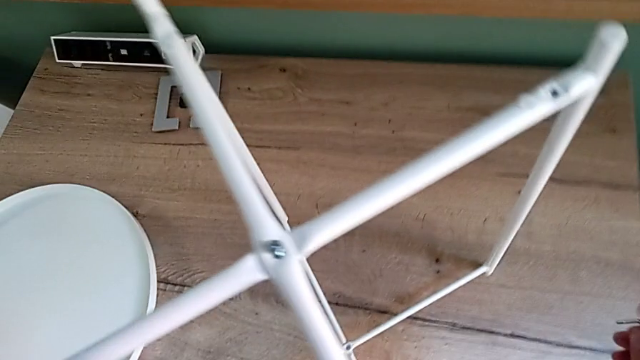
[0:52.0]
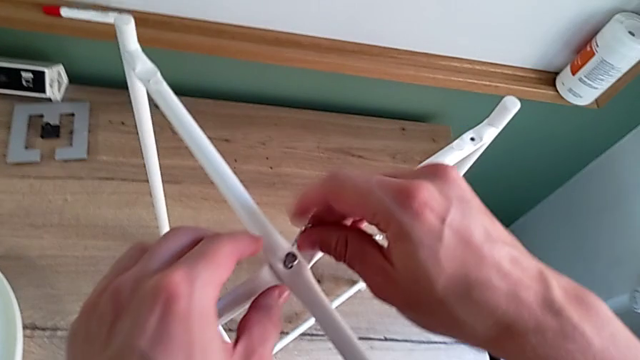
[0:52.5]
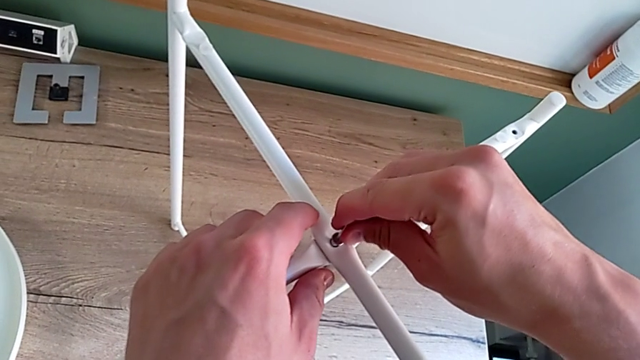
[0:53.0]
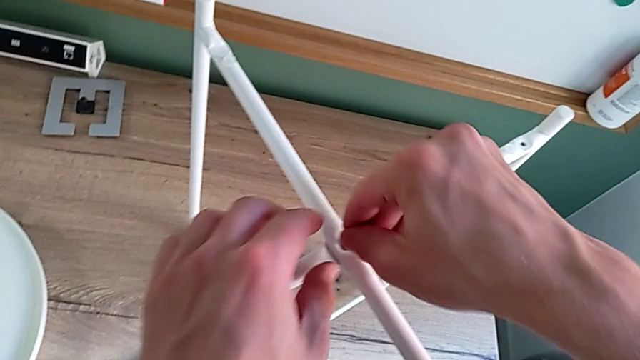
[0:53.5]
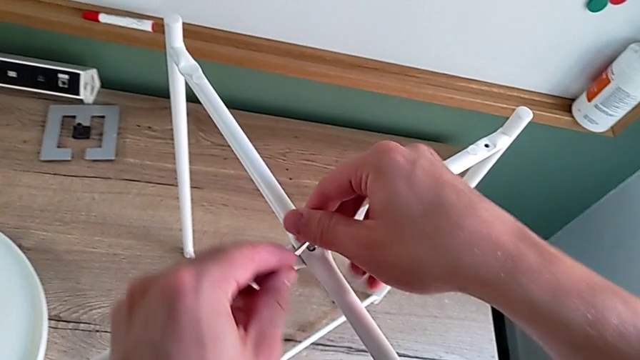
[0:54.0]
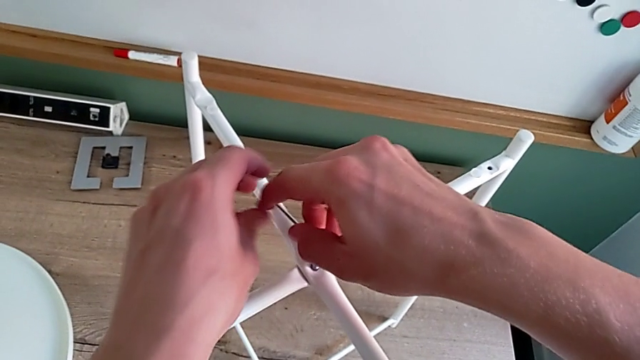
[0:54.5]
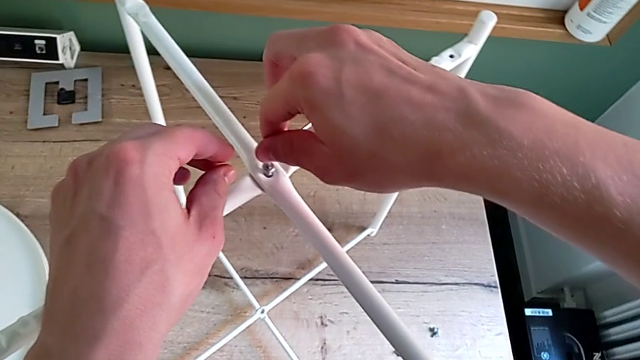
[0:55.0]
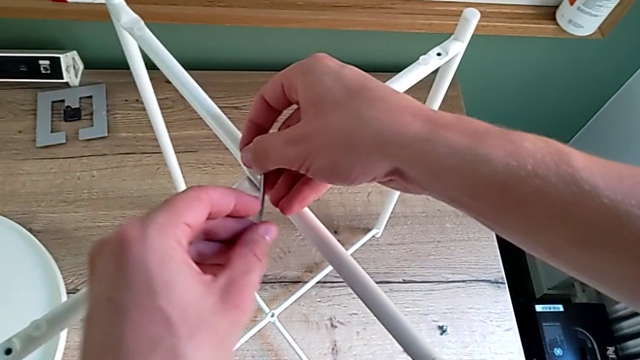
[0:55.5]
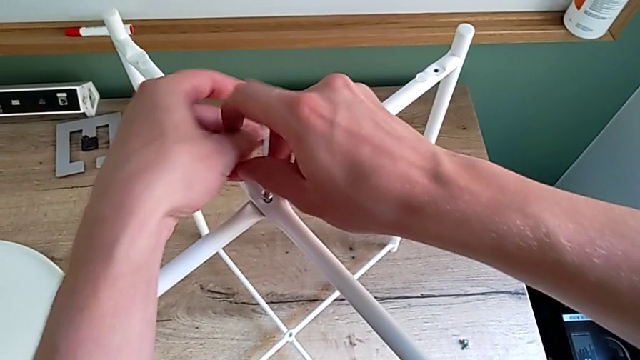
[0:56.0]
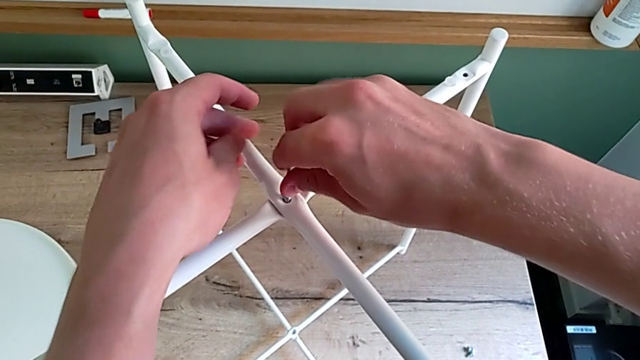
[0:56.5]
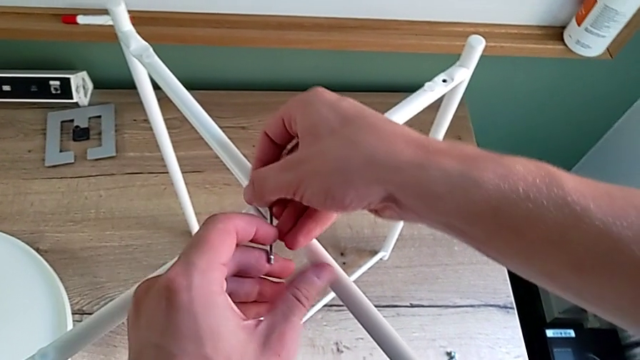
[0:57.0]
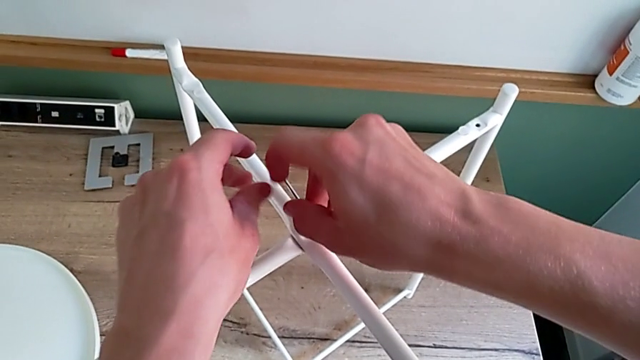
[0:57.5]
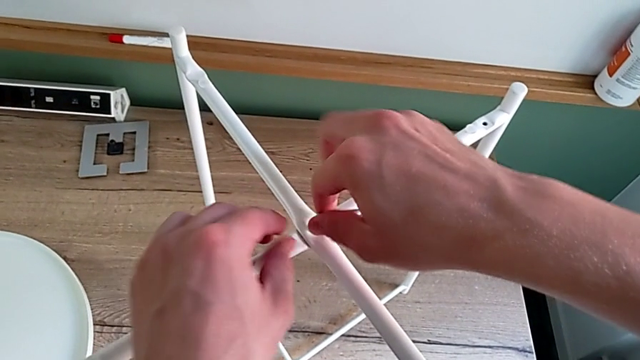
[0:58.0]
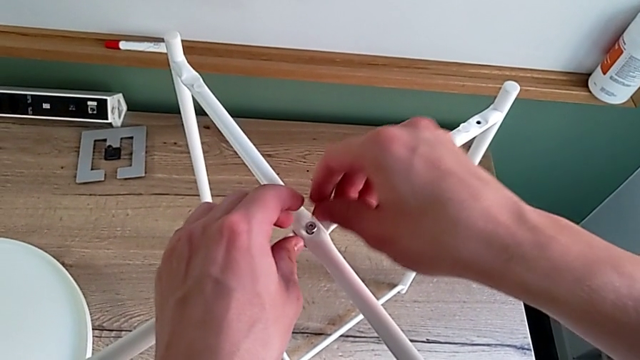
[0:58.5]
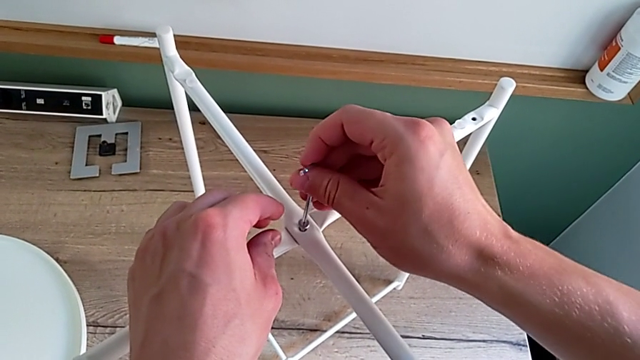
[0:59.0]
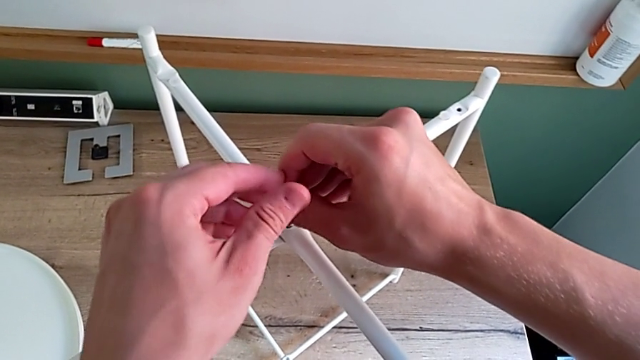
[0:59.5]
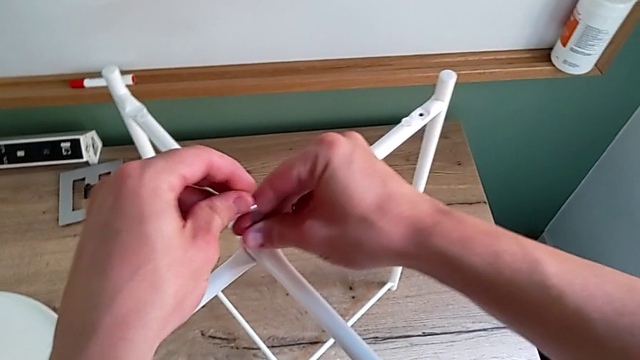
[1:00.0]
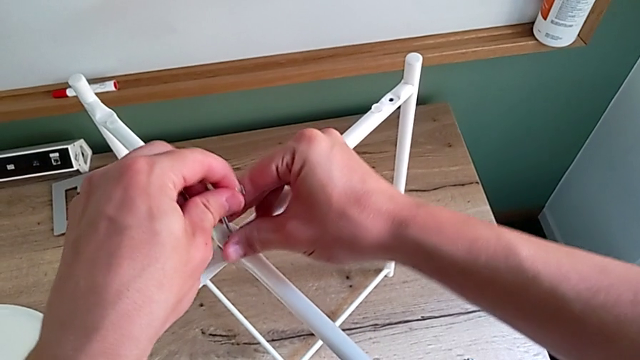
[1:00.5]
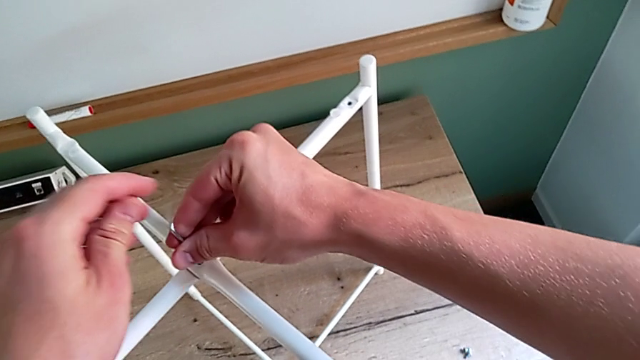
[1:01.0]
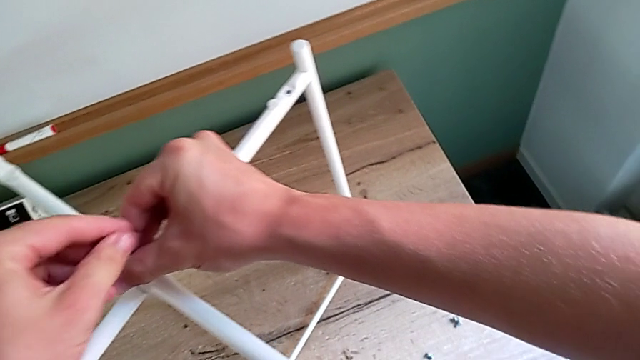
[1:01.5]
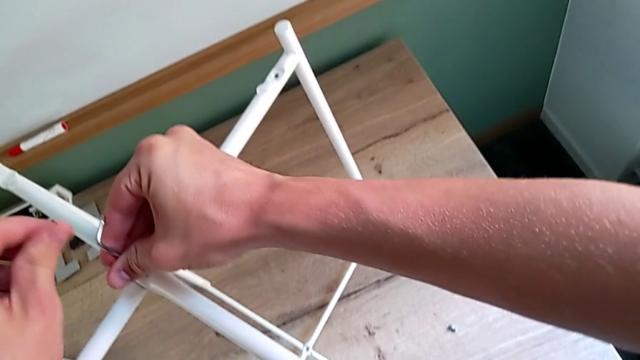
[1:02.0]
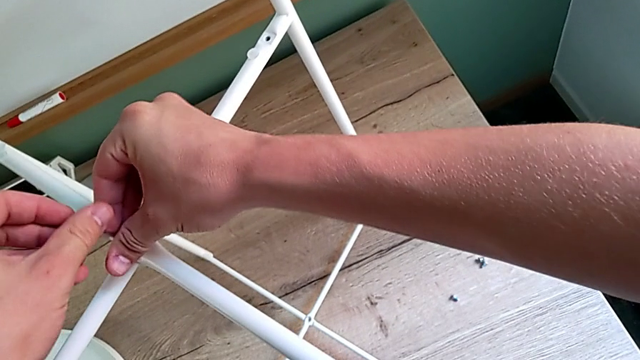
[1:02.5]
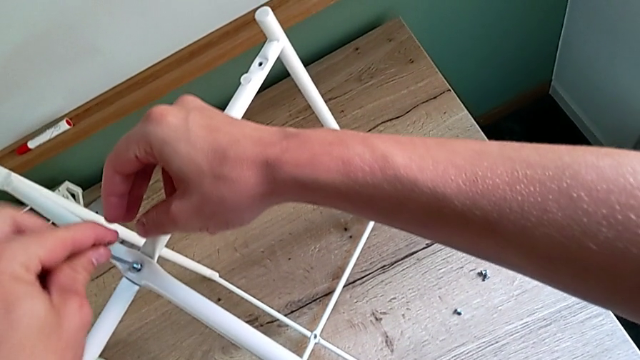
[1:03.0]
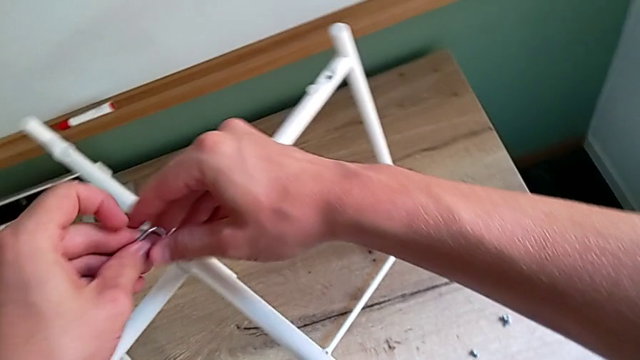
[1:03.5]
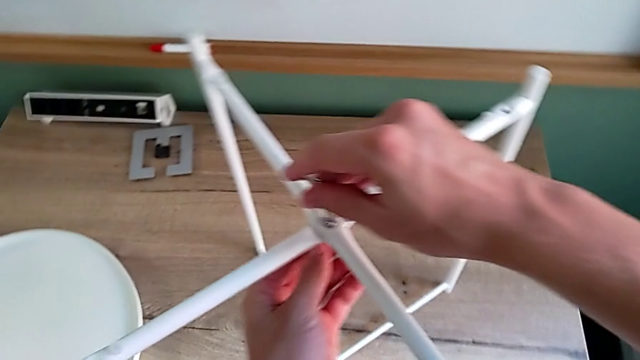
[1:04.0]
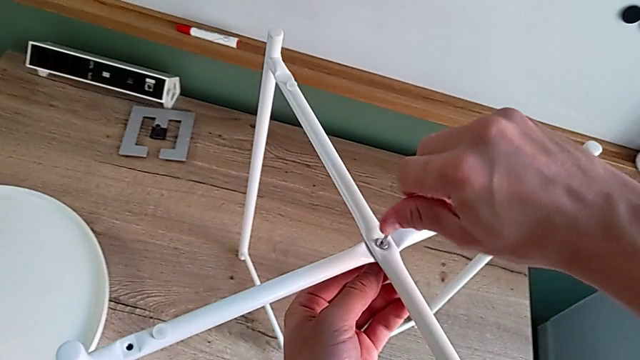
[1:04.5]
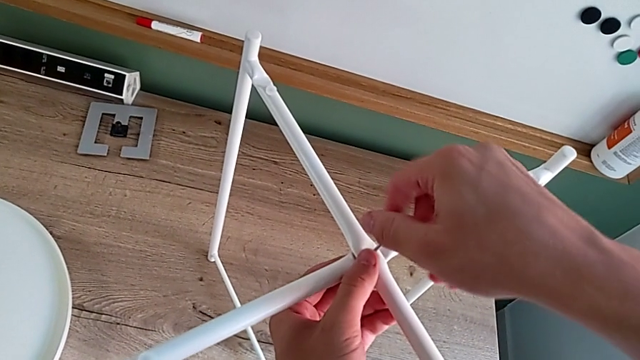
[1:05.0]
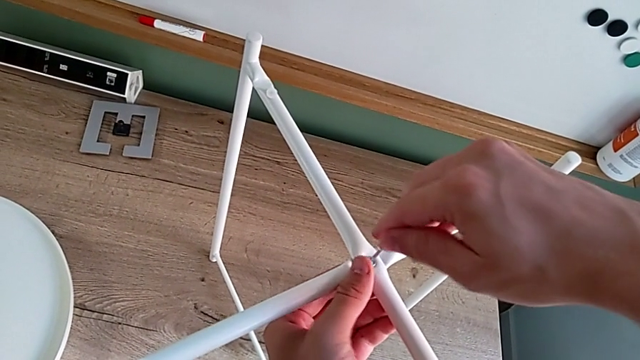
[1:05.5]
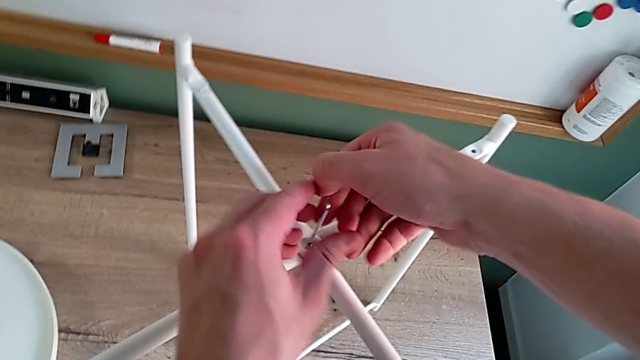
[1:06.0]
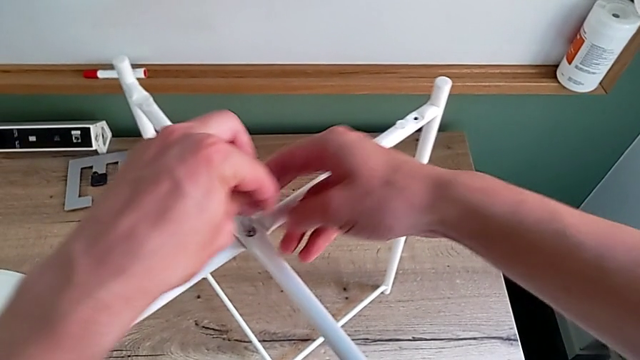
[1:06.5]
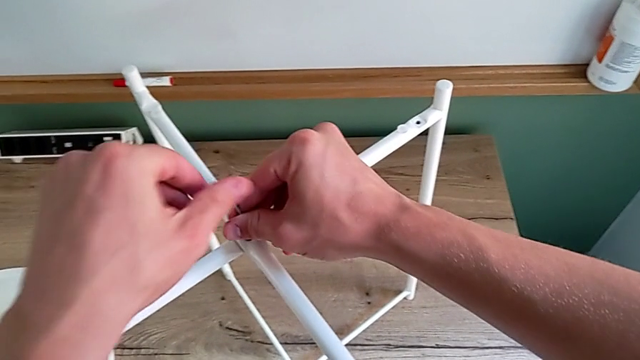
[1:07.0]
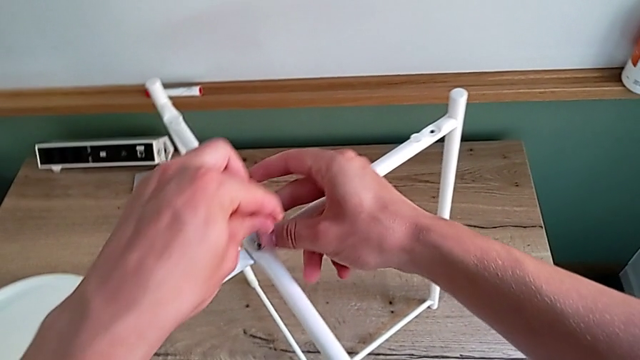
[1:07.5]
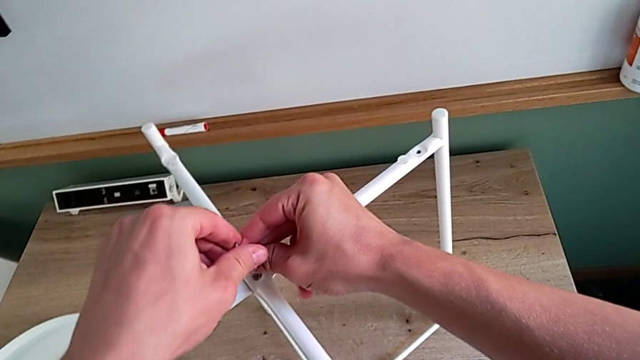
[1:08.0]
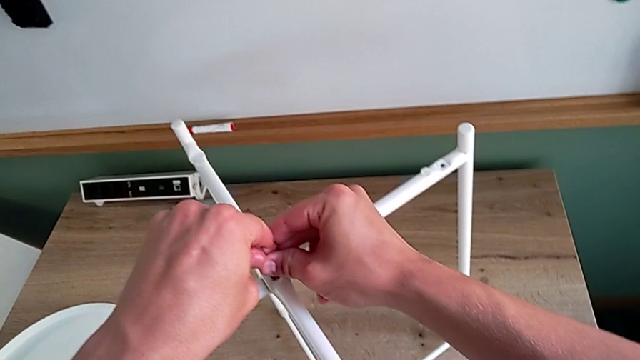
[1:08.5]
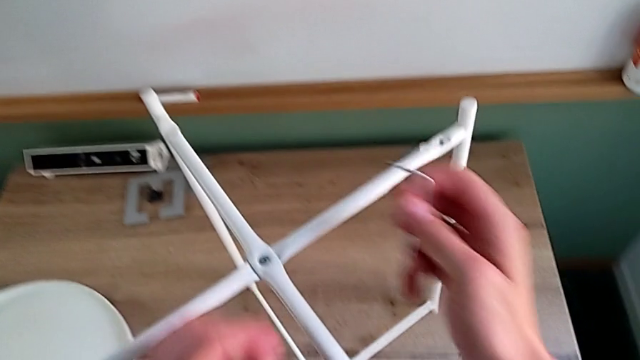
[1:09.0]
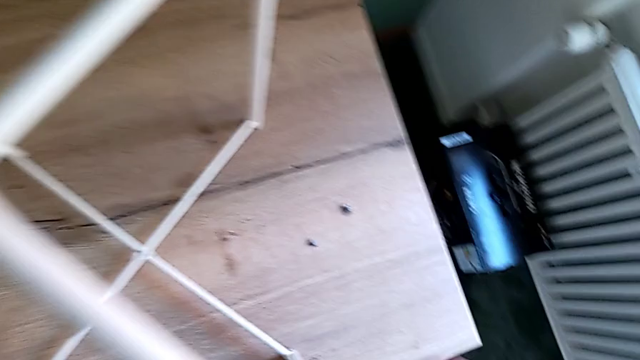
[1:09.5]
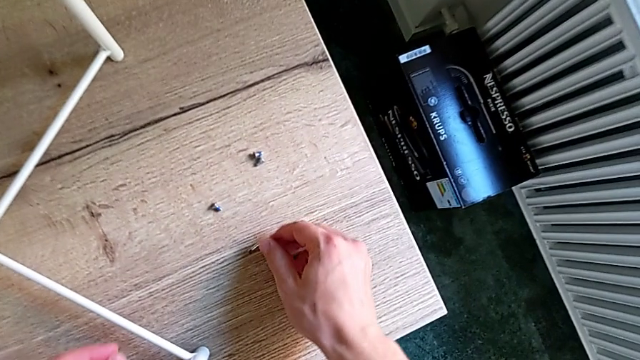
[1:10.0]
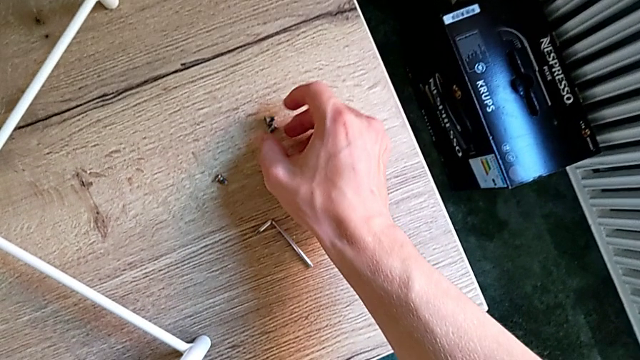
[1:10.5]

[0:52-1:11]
The camera wearer is screwing the top bolt of the legs. They insert the Allen wrench, screw the hex socket head, withdraw the Allen wrench, rotate it, insert it, screw the hex socket head, withdraw the Allen wrench and place it.

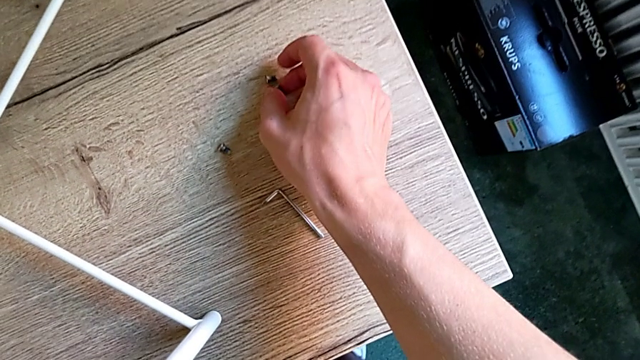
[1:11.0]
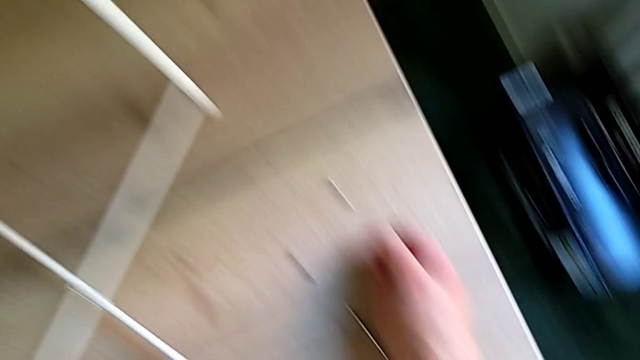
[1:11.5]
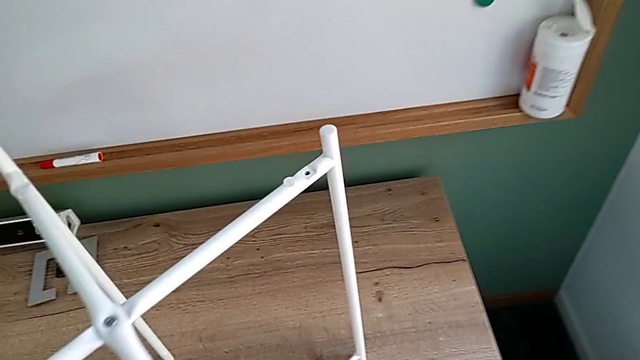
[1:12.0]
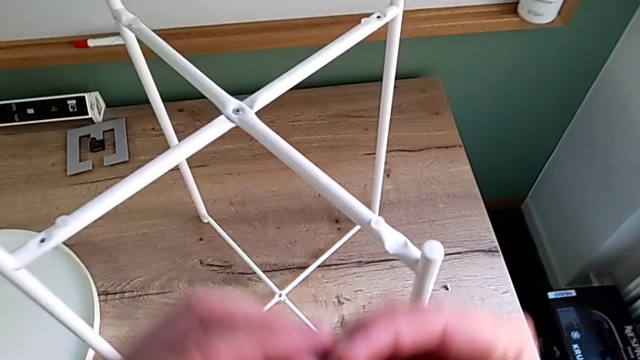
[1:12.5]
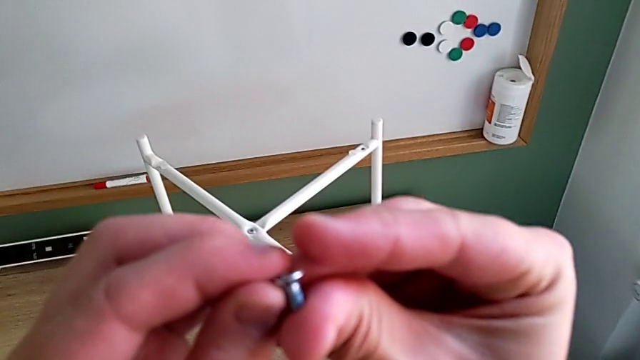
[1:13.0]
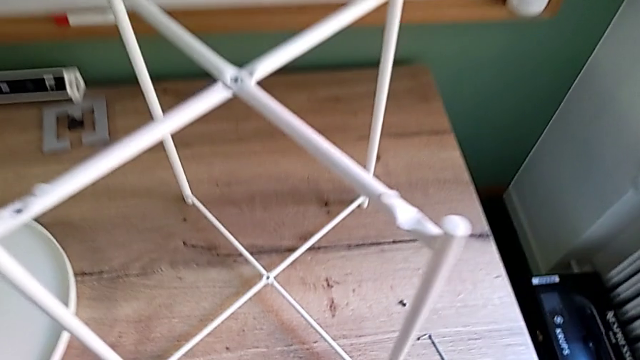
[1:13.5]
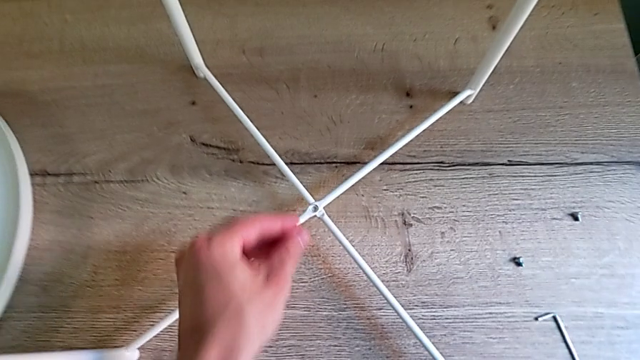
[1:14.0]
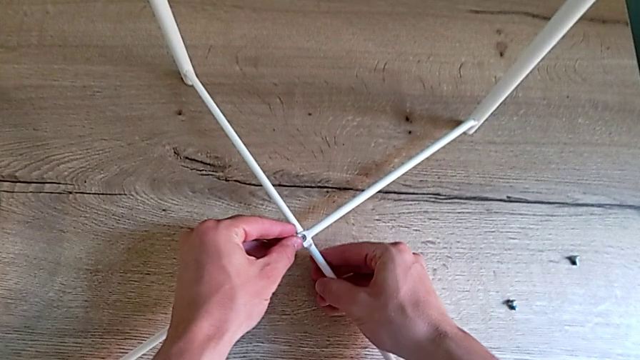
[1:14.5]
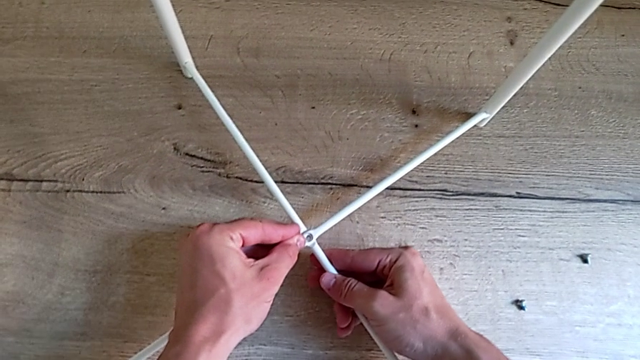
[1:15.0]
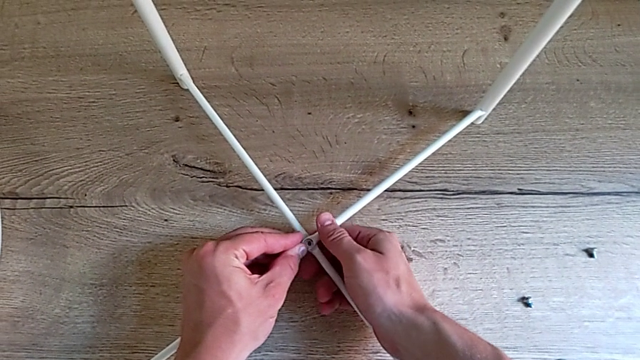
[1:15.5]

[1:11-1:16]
The camera wearer is screwing the bottom screw of the legs. They grab the hex socket head and begin to insert the screw with the left hand.
